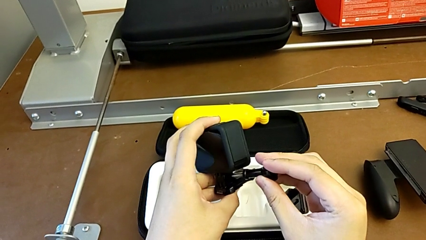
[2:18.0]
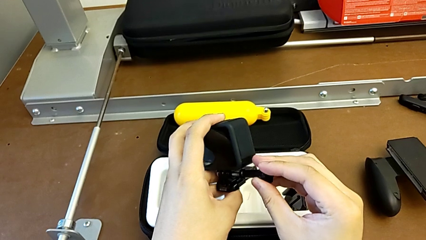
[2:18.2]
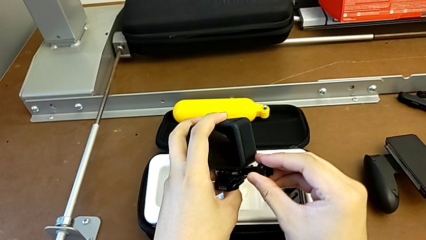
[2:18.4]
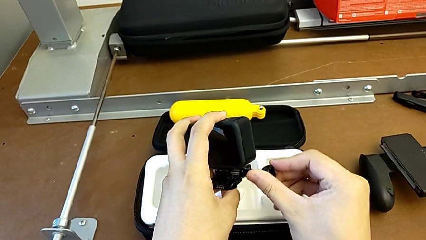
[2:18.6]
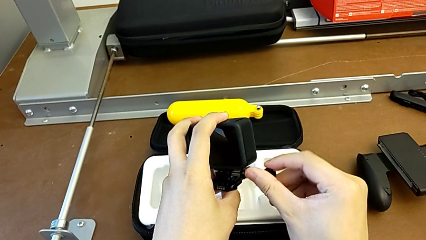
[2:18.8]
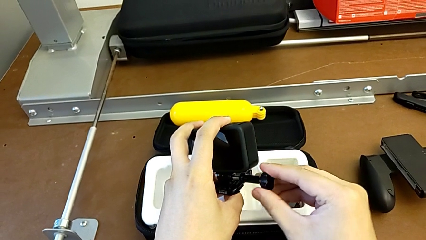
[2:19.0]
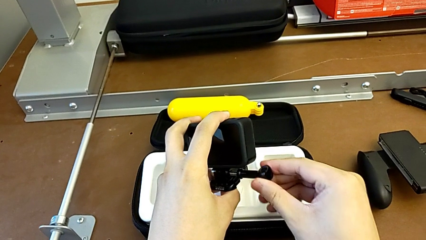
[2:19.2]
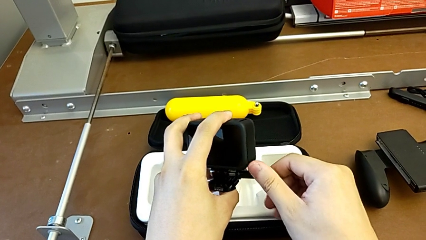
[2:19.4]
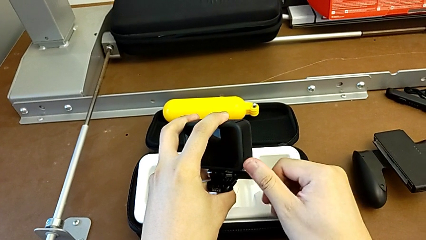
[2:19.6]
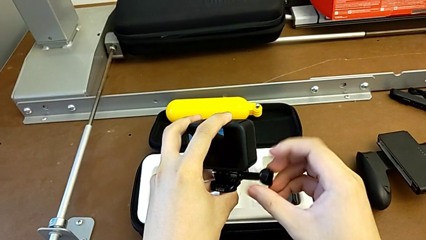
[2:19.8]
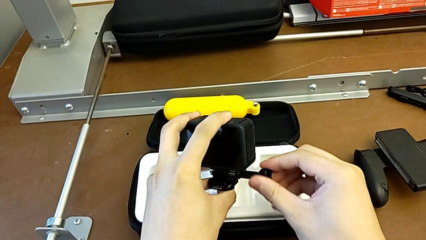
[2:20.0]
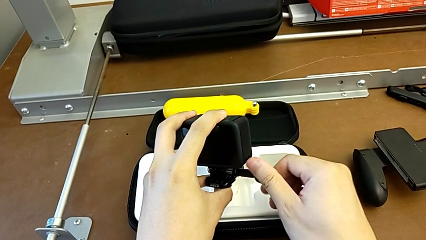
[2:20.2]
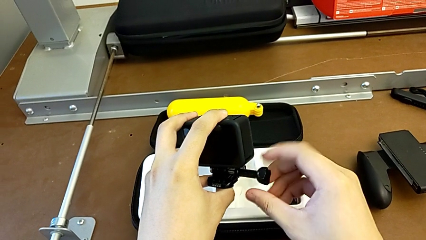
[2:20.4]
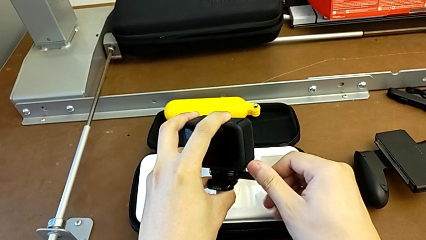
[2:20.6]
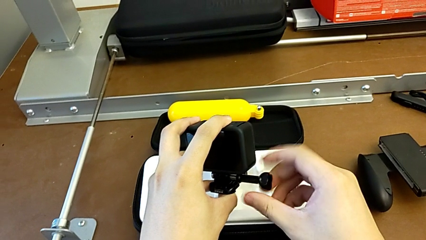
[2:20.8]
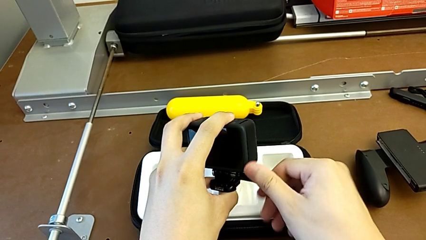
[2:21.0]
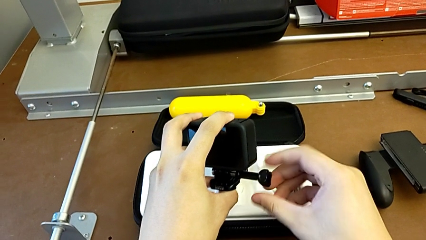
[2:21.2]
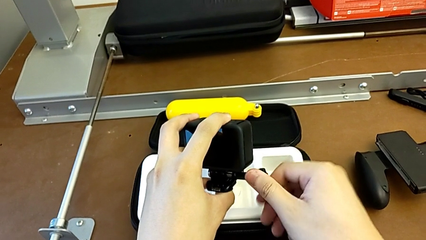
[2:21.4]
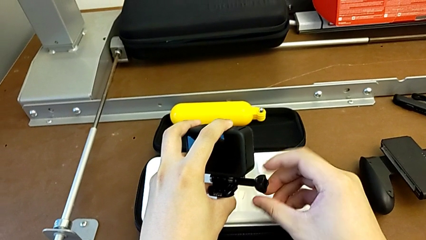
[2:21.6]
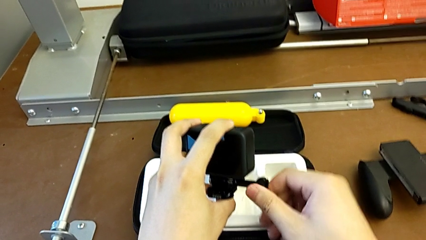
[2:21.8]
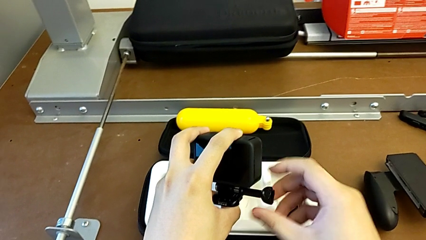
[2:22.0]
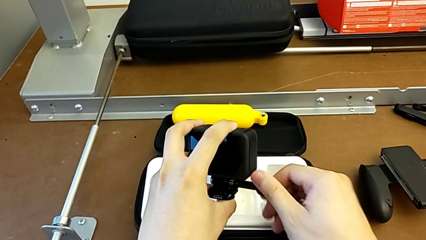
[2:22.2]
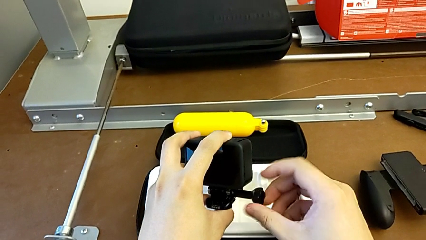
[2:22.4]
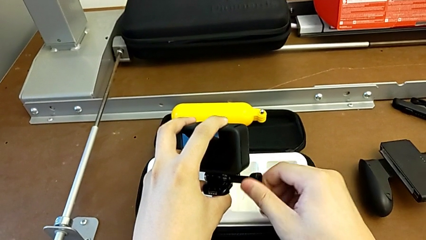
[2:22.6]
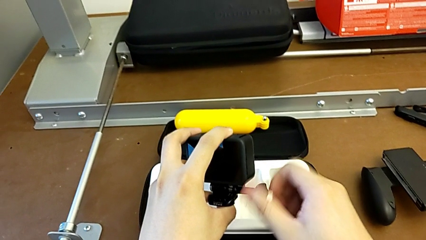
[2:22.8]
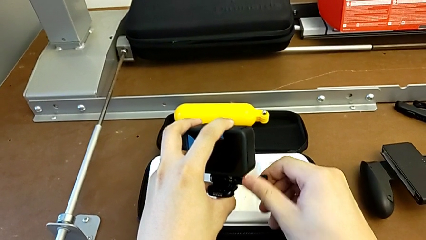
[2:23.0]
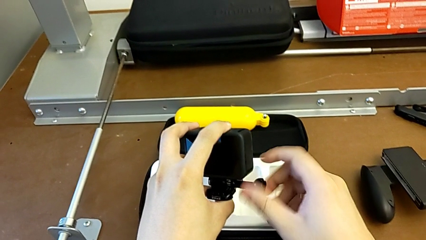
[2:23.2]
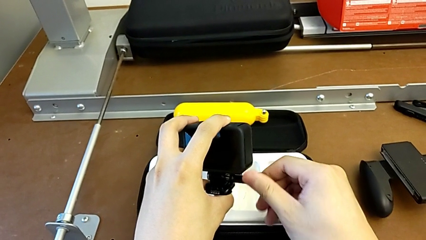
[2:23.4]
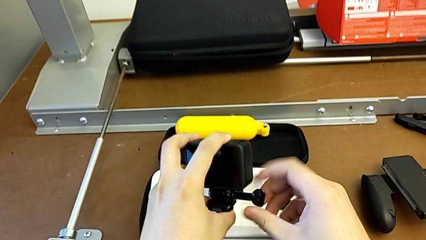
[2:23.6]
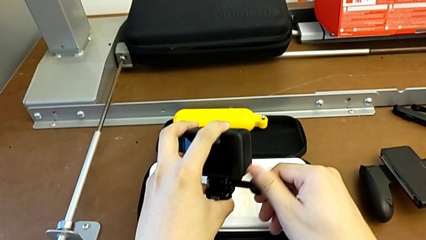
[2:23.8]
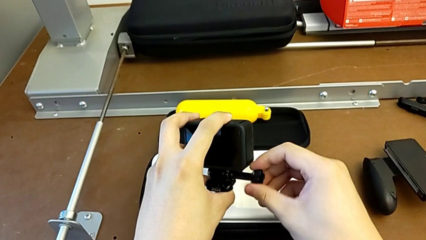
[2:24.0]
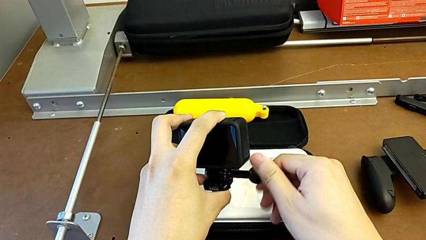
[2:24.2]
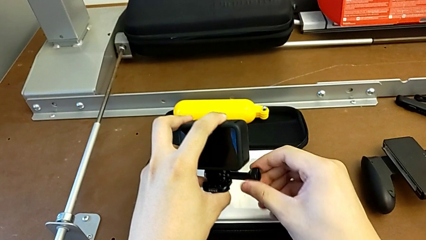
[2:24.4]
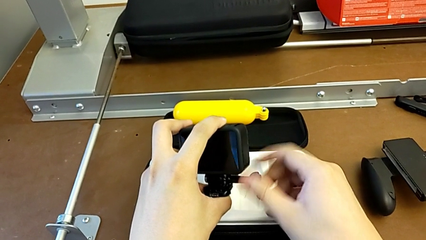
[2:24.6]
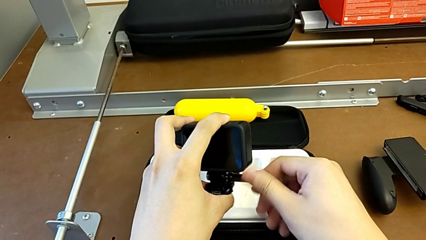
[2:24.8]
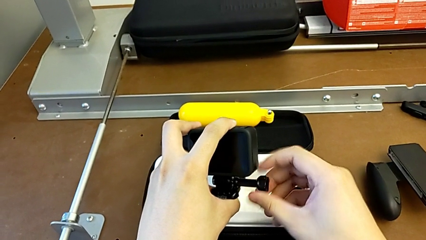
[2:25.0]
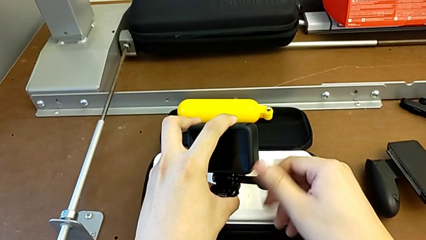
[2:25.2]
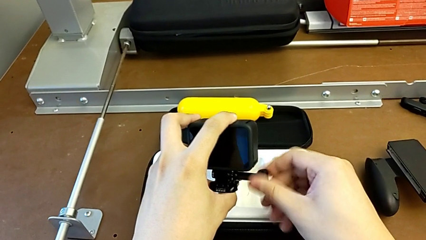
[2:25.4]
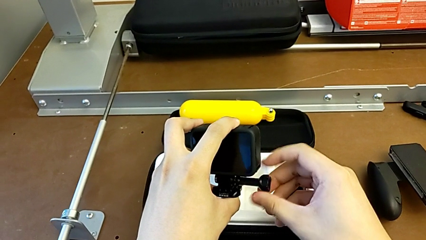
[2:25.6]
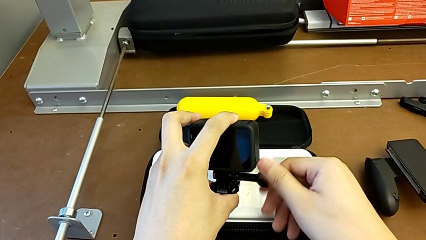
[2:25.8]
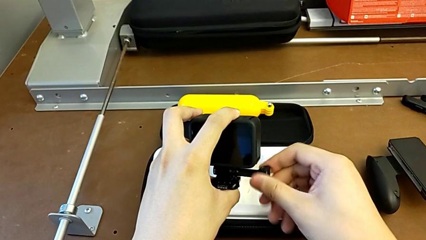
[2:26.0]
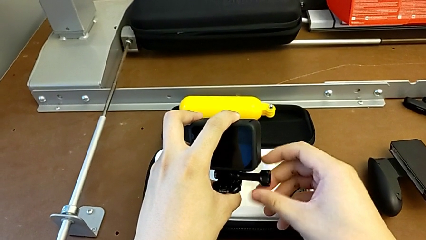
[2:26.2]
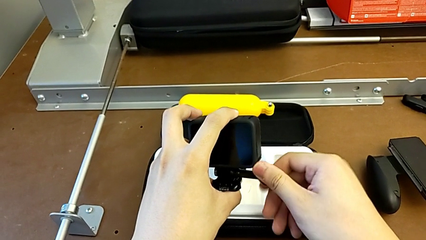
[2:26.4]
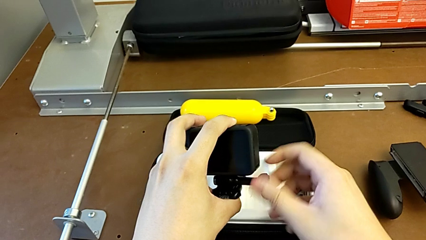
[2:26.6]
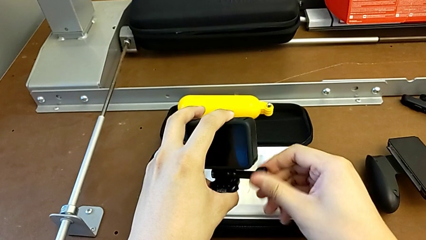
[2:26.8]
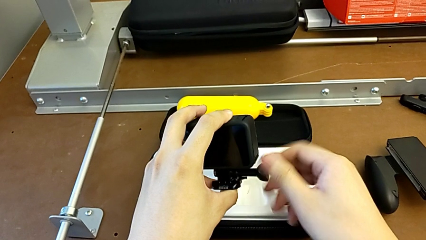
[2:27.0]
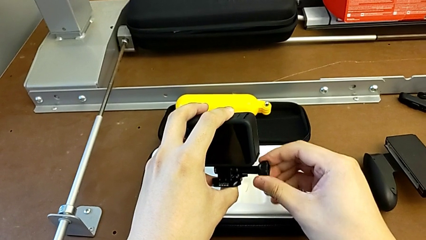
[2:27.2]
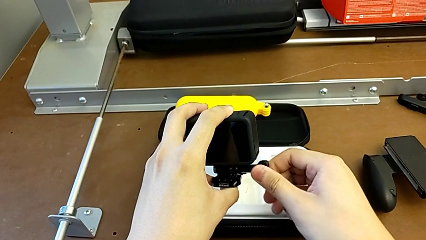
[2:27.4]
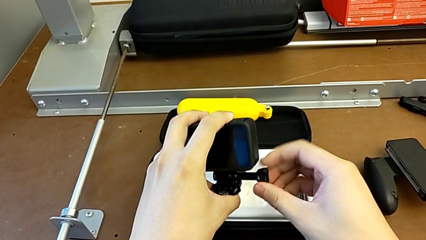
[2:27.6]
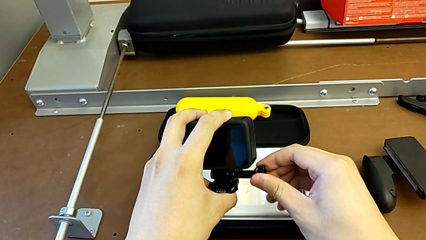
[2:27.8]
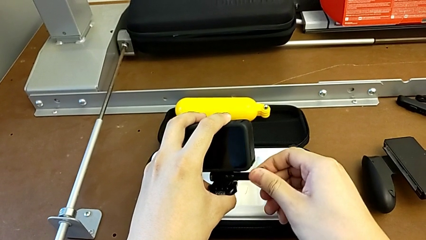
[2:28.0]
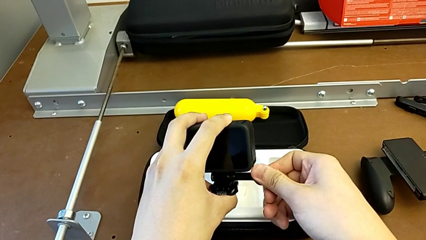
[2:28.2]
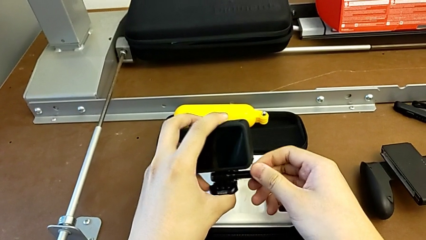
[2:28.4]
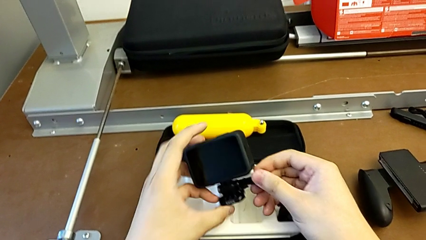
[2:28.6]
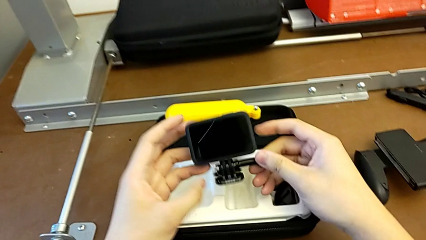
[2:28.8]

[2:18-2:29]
The camera wearer is mounting the strap to the GoPro. They screw the screw.

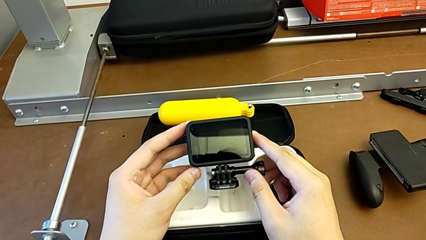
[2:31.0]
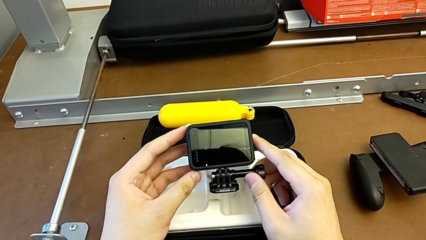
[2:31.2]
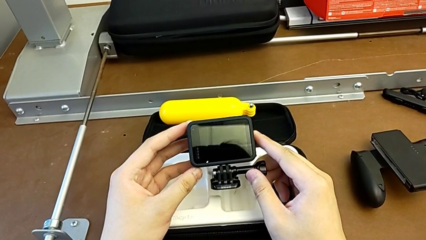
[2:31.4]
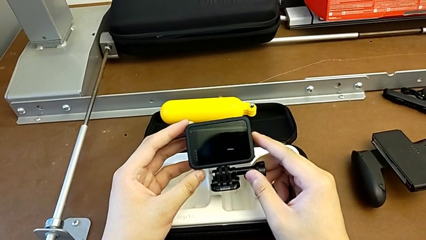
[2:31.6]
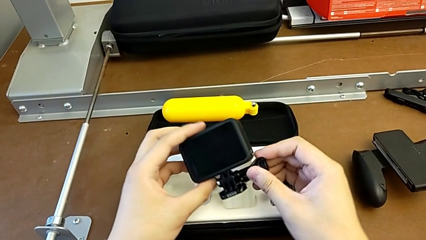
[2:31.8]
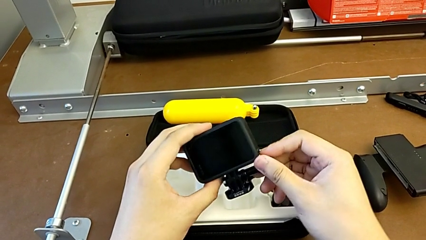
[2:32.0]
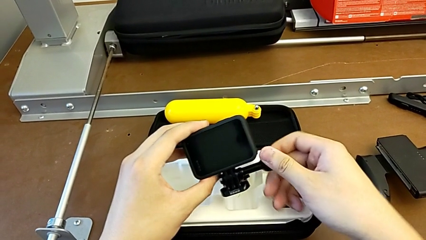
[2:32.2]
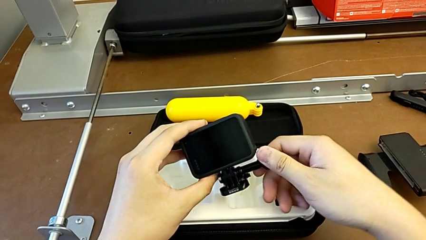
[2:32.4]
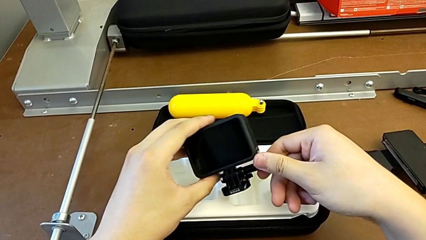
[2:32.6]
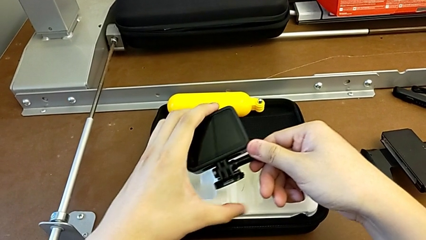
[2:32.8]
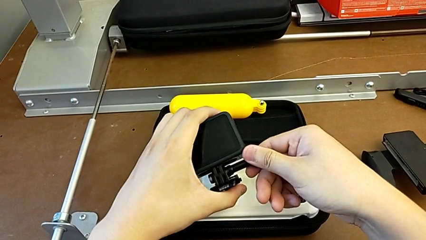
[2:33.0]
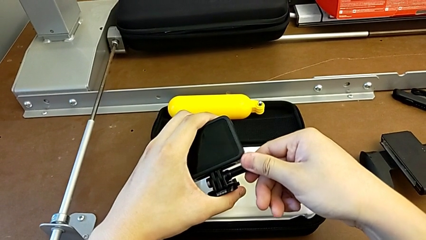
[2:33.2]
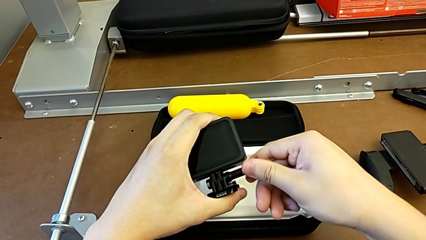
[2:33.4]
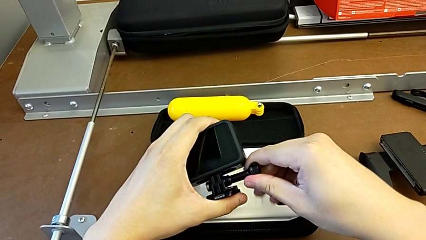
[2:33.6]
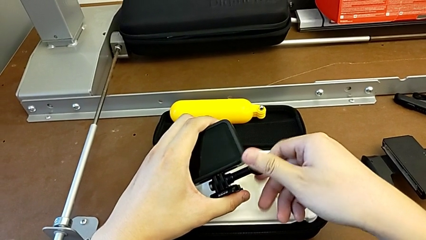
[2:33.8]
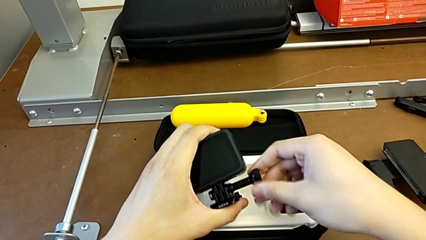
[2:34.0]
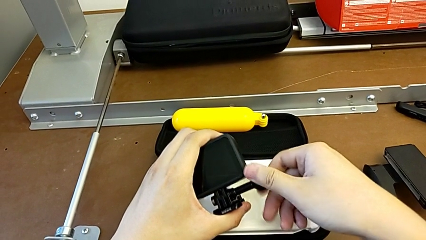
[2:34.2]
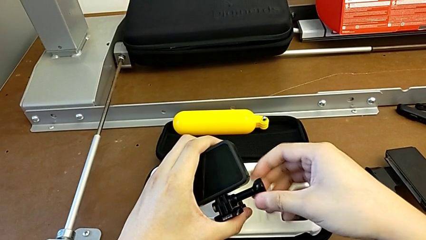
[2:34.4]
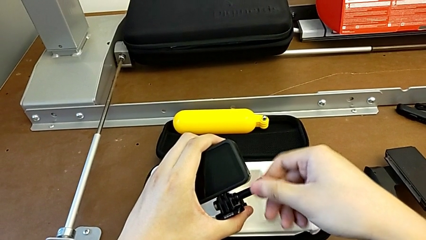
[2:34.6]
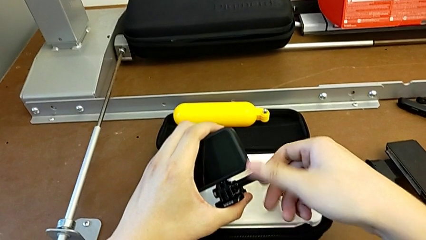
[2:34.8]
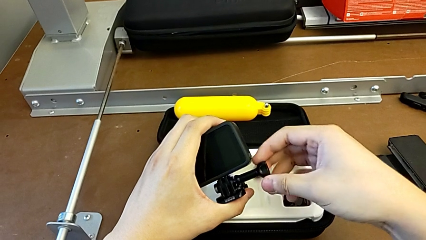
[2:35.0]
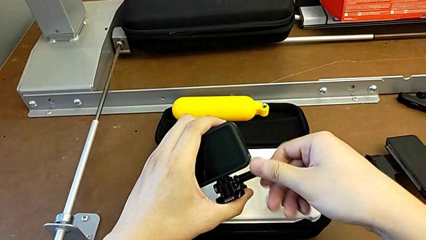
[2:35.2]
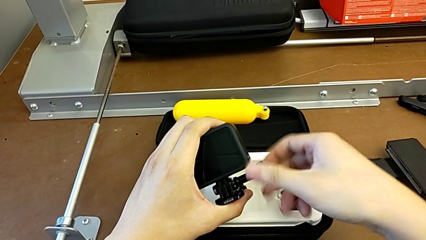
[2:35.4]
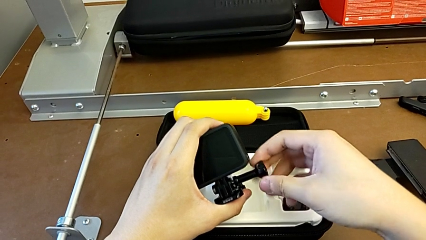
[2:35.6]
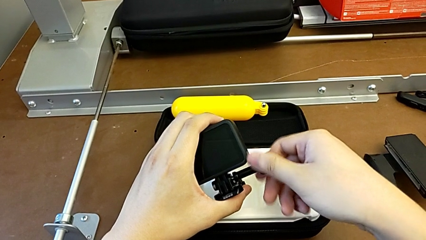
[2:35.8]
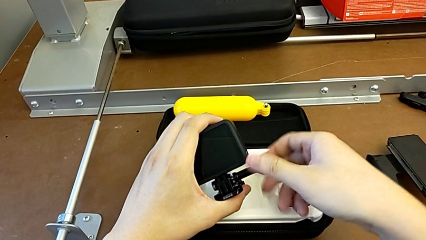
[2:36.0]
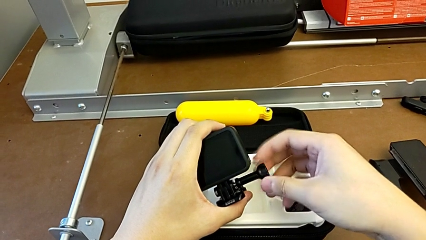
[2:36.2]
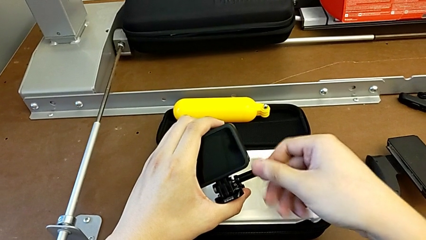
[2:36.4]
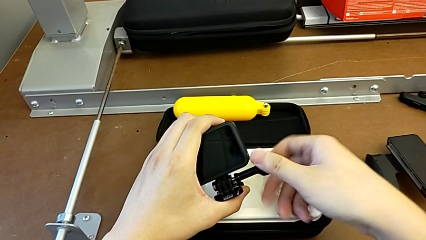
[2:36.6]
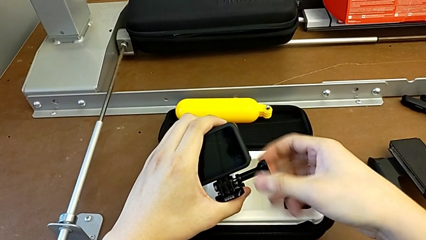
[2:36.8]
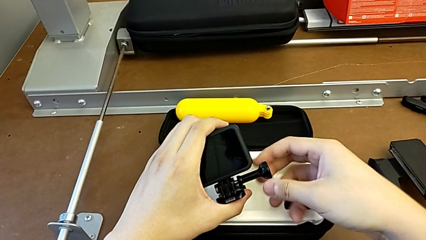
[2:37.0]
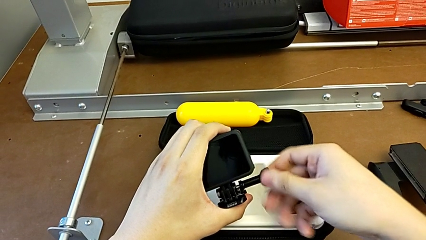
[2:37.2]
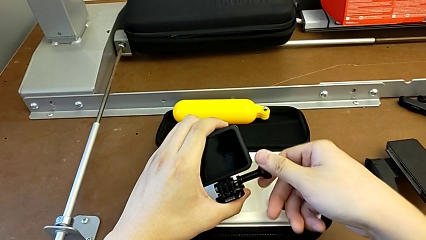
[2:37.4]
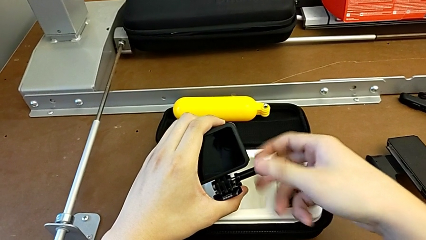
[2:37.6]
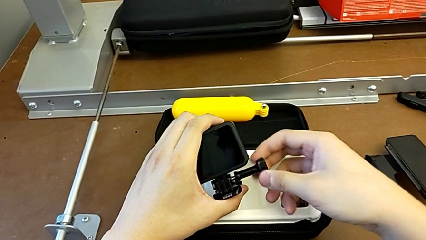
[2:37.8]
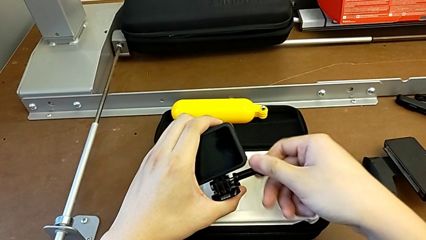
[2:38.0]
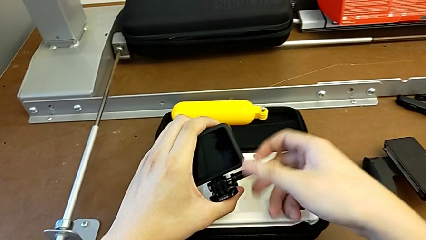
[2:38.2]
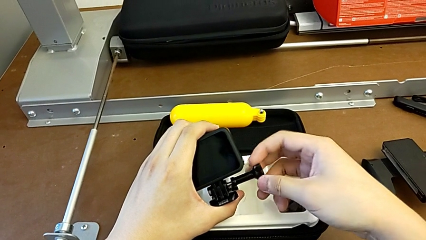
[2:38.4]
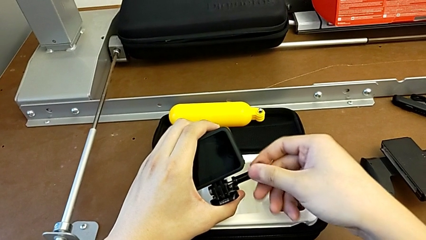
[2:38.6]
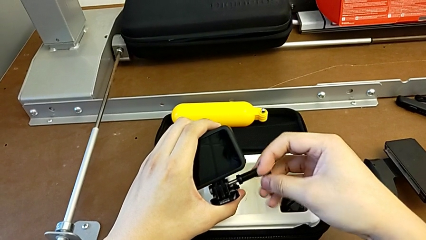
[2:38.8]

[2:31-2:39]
The camera wearer is exchanging the strap from the handheld grip. They grab the screw and unscrew it.
